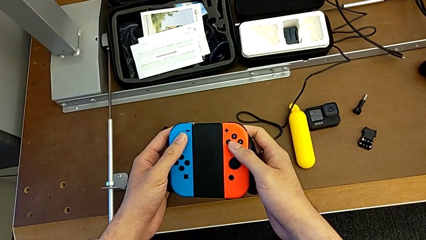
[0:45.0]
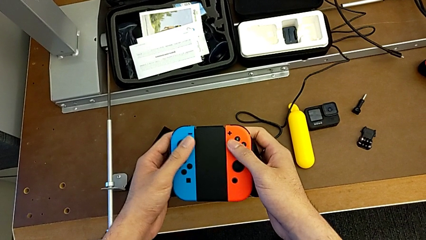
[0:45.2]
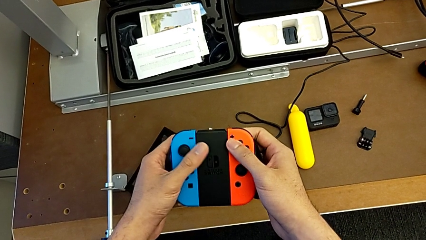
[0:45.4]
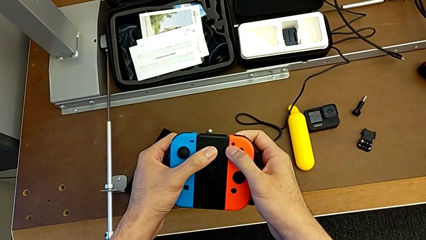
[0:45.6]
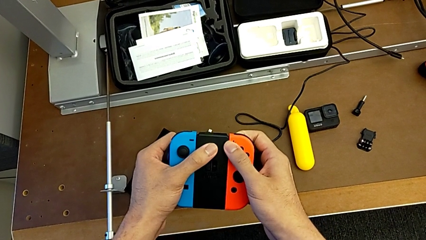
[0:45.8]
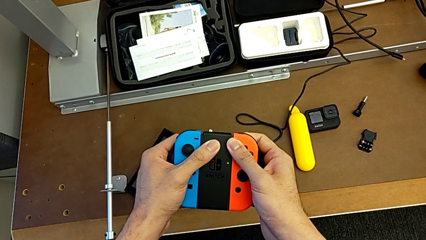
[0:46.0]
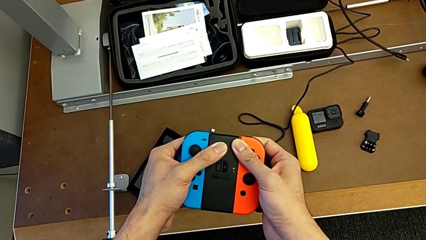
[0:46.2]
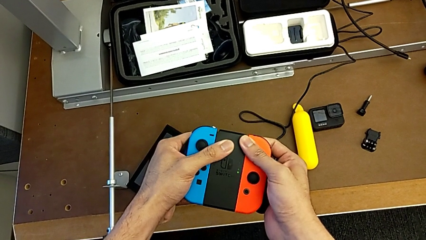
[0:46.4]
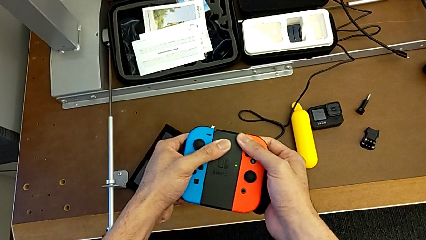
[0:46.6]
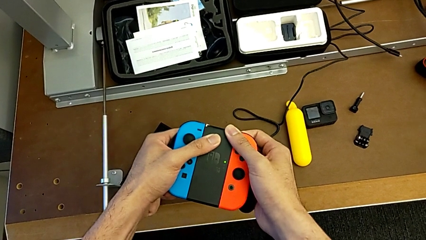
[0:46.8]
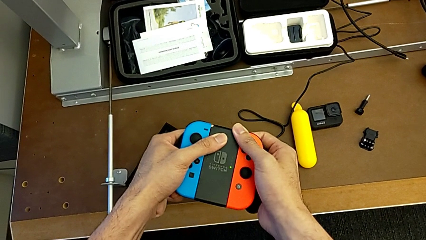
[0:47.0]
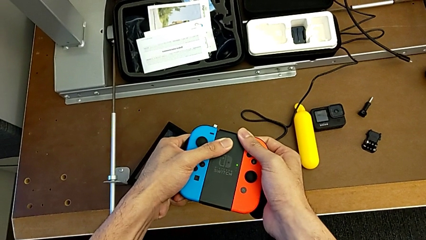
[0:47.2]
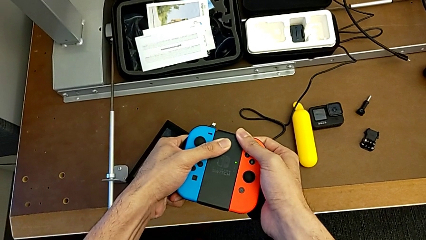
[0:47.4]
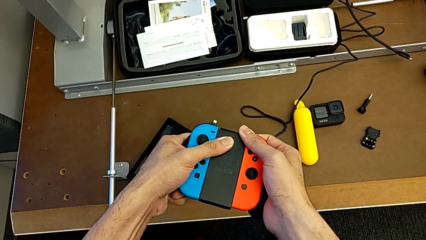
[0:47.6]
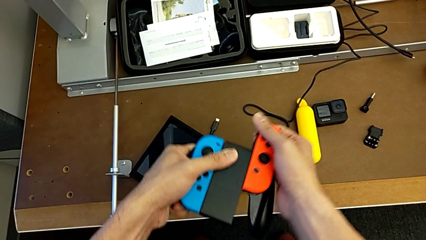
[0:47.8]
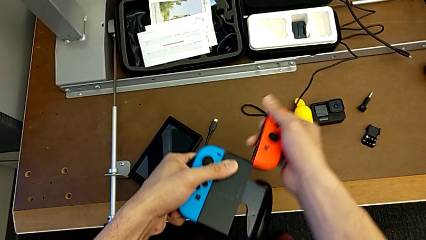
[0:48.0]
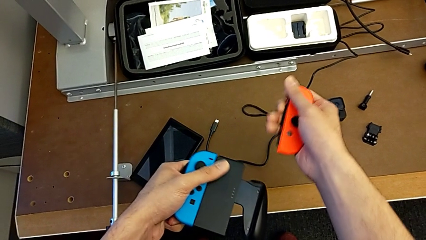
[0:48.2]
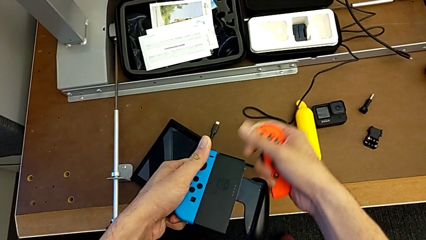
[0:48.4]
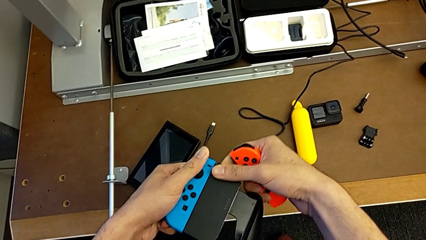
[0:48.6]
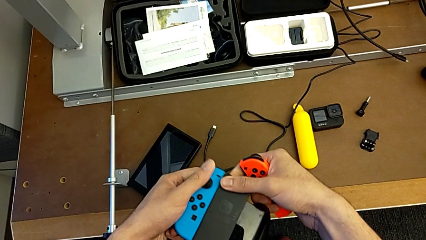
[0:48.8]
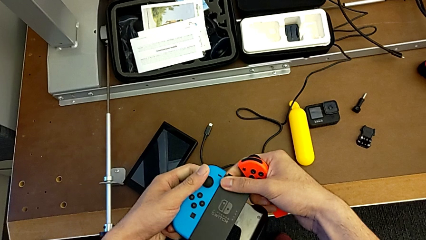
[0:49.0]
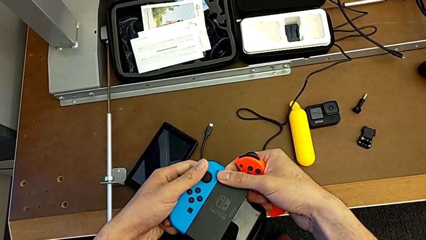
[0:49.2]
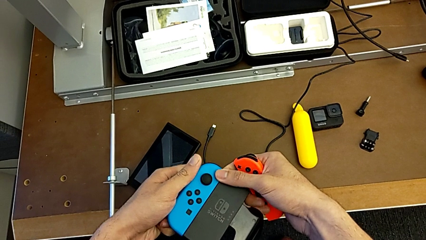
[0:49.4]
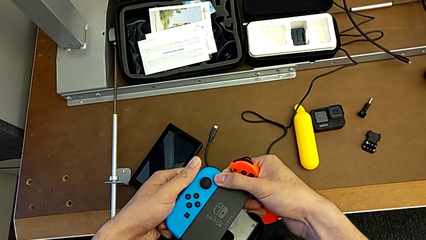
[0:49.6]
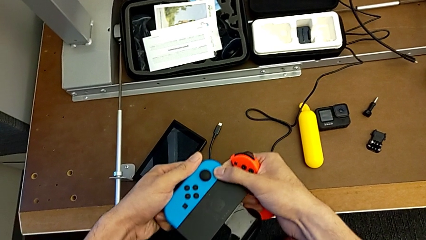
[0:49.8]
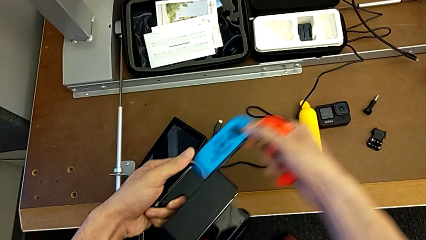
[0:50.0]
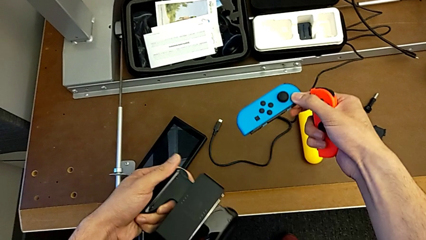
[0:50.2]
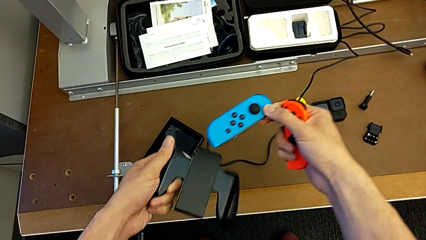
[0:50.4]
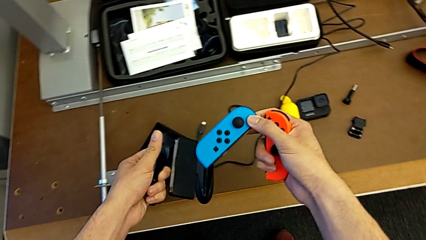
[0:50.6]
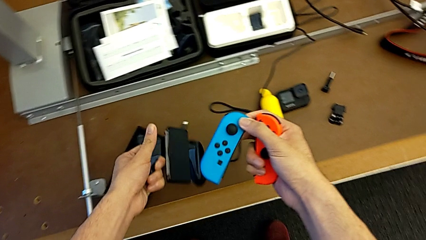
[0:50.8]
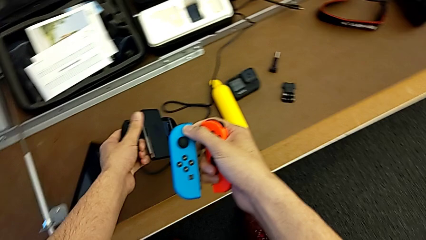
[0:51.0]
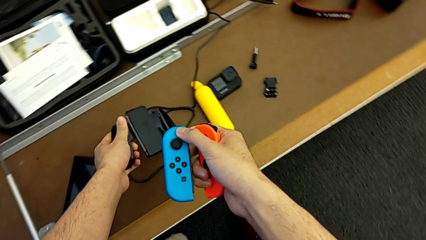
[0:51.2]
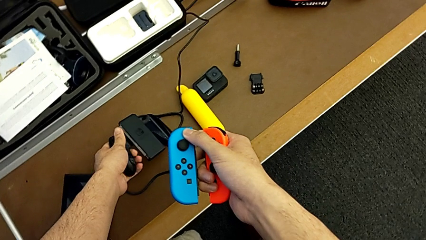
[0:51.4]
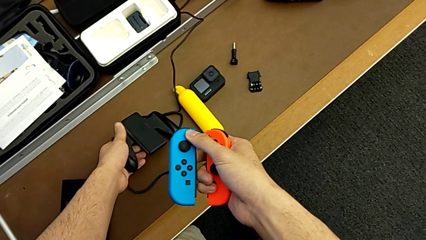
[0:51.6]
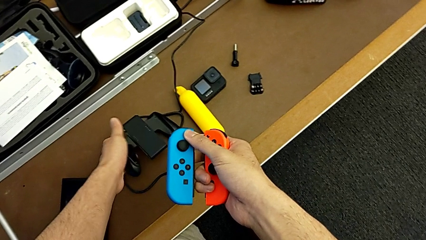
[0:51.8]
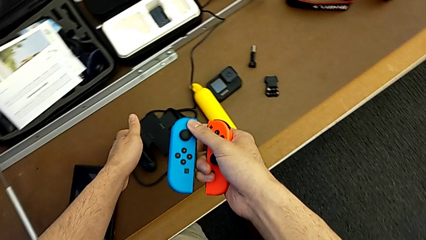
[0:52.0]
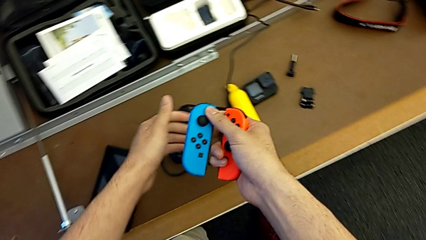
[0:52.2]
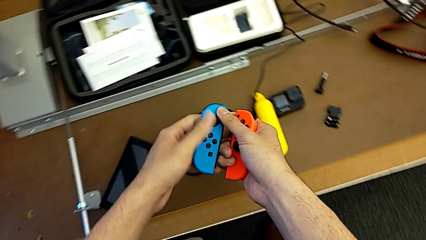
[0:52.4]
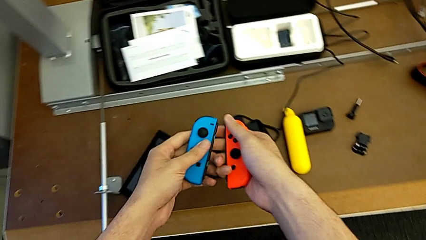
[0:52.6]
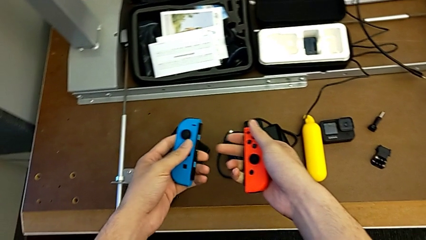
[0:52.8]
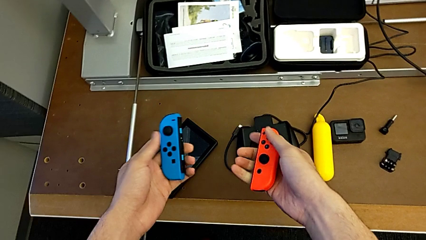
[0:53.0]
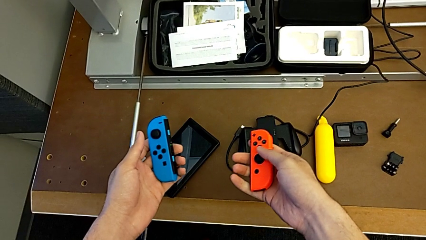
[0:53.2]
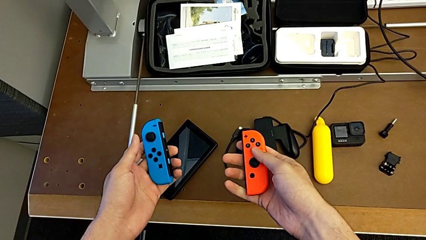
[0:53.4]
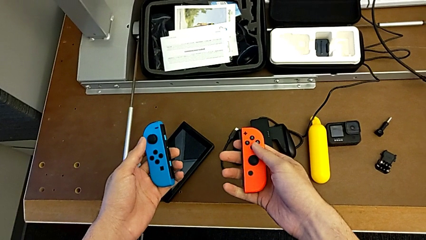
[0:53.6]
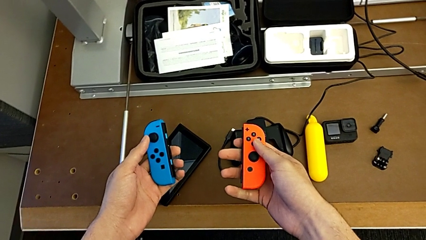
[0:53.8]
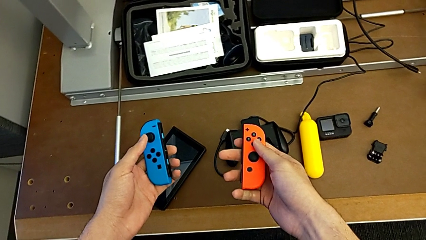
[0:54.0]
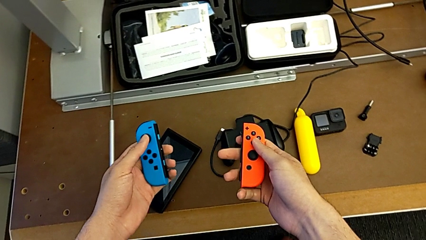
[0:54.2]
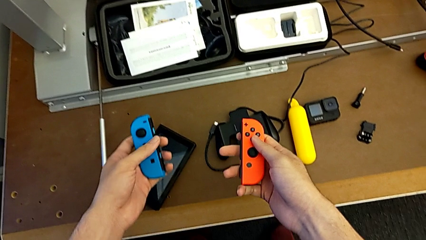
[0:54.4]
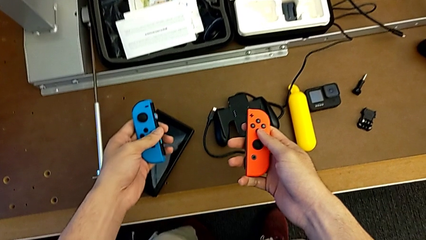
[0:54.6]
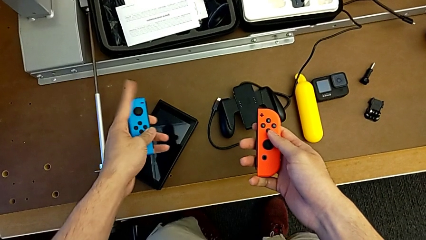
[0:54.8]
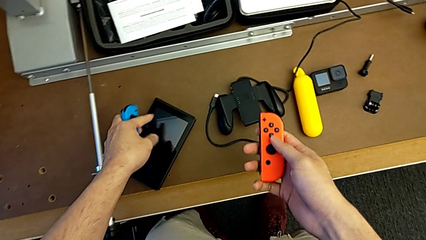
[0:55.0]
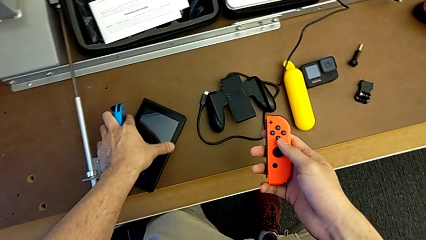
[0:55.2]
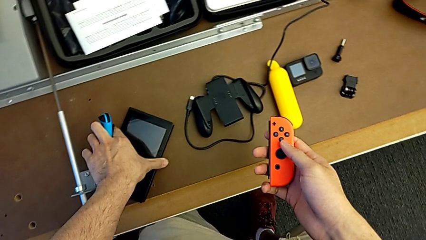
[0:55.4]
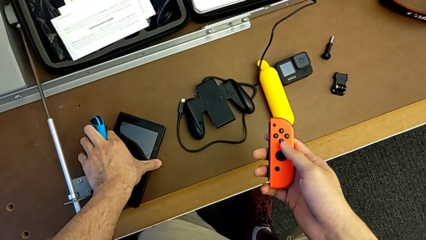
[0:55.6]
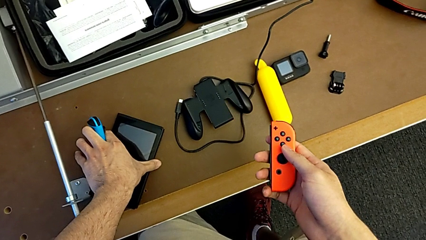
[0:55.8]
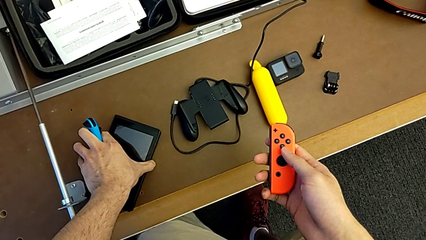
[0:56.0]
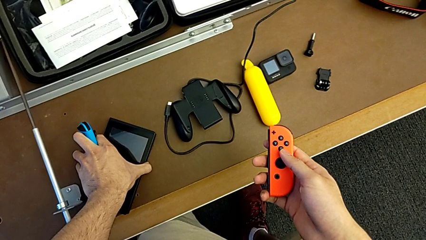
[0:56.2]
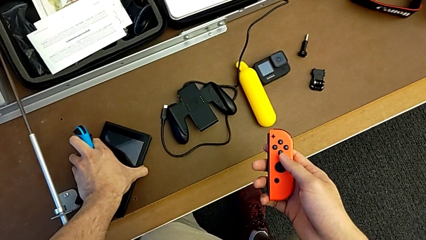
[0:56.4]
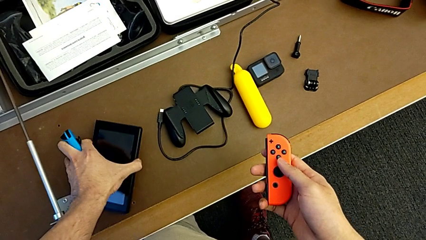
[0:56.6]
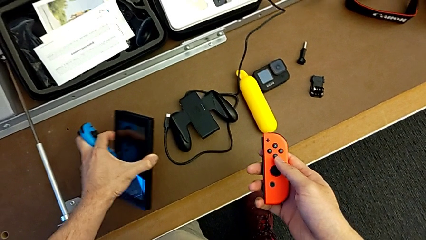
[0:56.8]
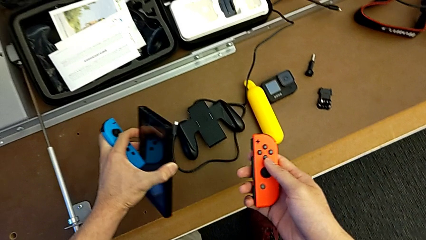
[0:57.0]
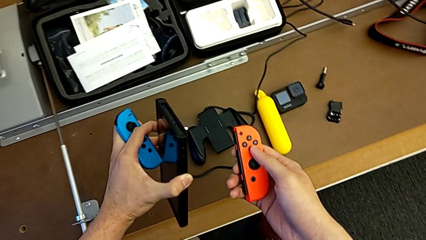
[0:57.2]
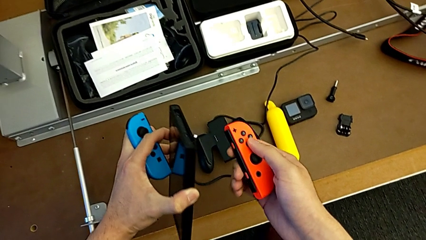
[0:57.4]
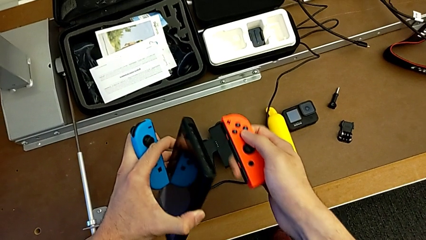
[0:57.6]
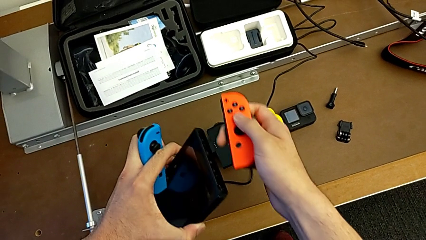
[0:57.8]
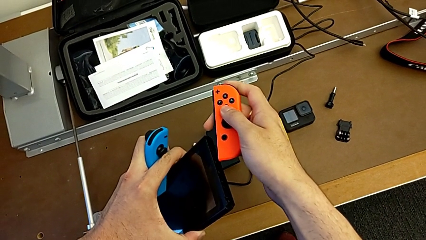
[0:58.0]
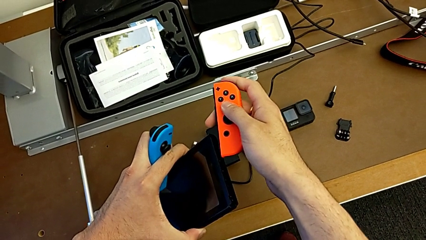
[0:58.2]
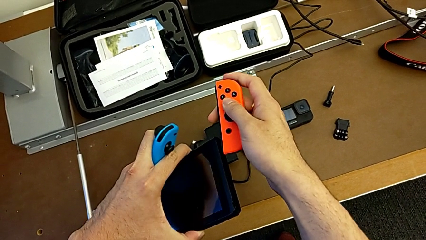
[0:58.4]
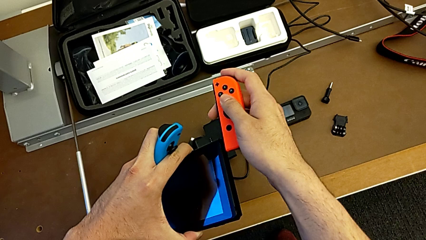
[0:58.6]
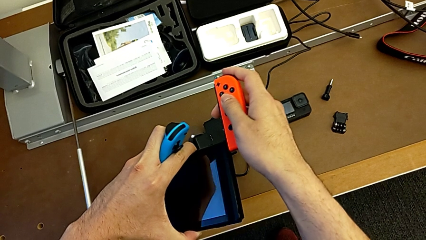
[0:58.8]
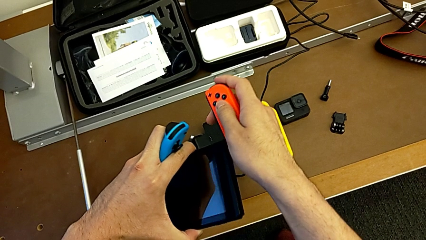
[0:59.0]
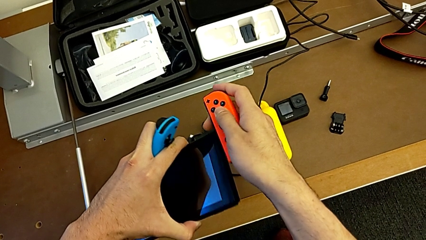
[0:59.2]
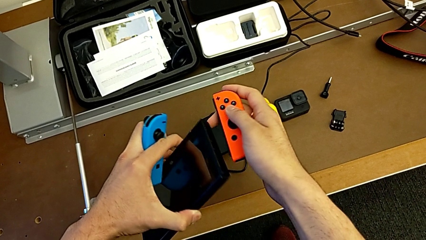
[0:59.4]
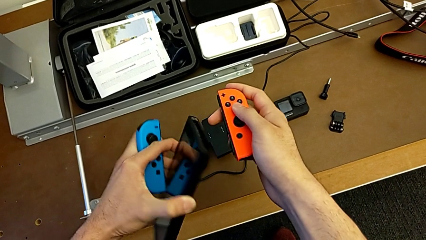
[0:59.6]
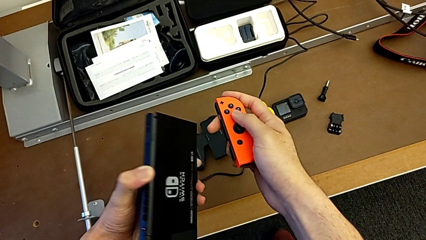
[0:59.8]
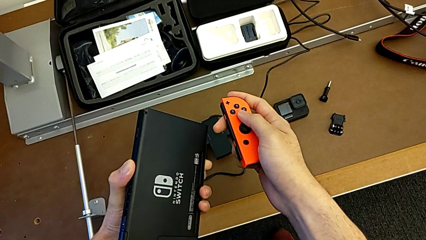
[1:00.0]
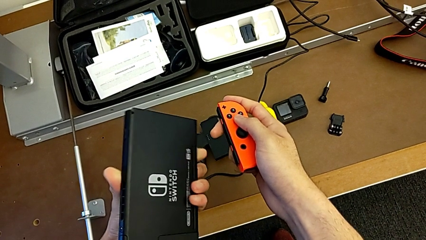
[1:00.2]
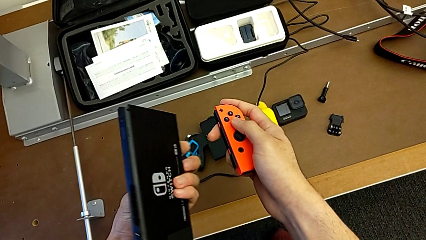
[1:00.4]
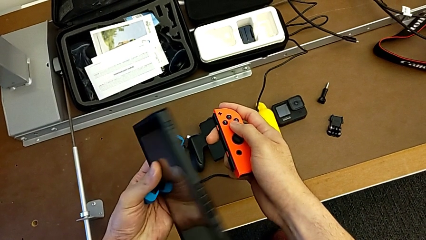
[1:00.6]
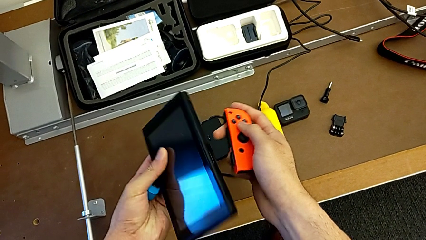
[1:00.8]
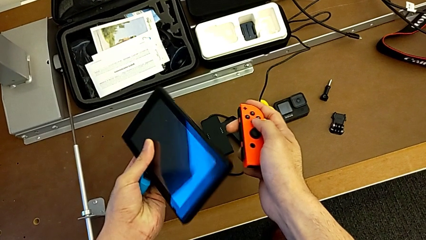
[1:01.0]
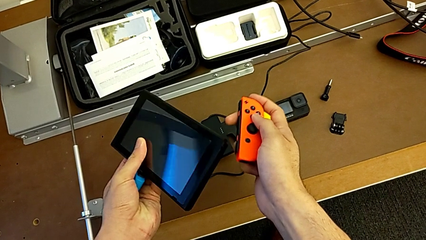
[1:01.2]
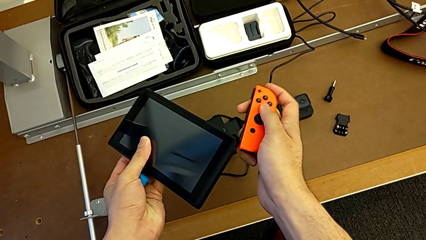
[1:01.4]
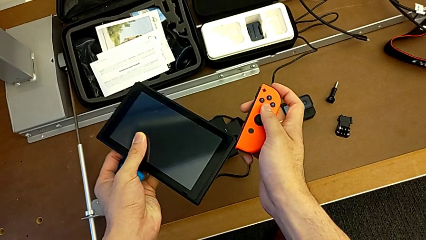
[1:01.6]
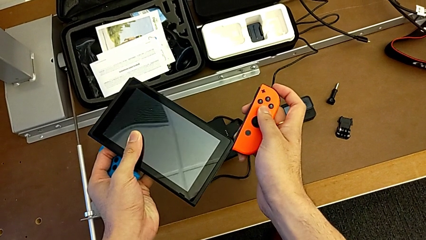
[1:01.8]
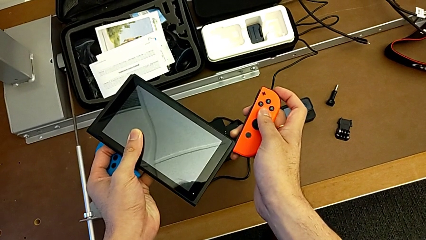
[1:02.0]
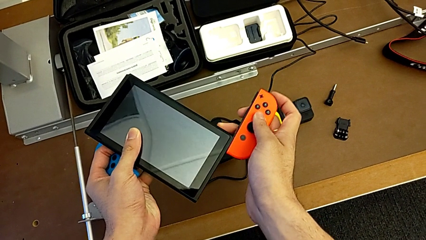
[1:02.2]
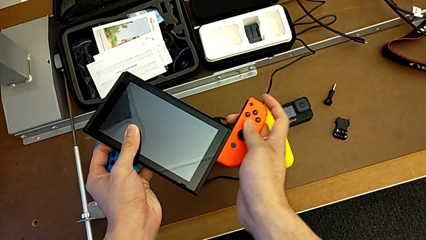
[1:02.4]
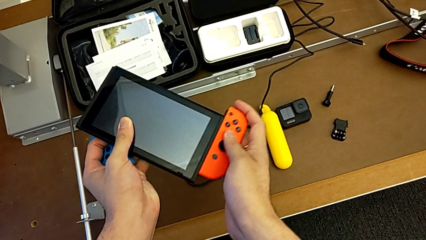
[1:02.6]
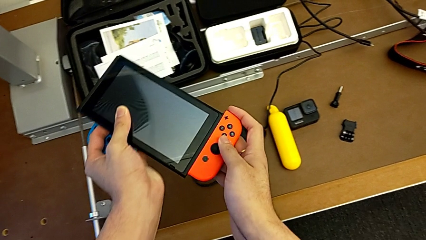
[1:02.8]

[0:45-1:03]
The camera wearer is changing the Joy-Con controllers of the Joy-Con grip for the Nintendo Switch. They withdraw the right Joy-Con controller, withdraw the left Joy-Con controller, place the comfort grip, inspect the Joy-Con controller, grab the touch screen and insert the right Joy-Con controller.
